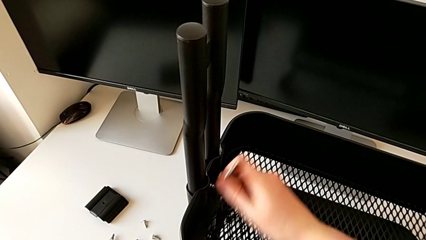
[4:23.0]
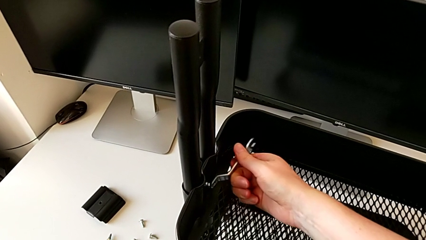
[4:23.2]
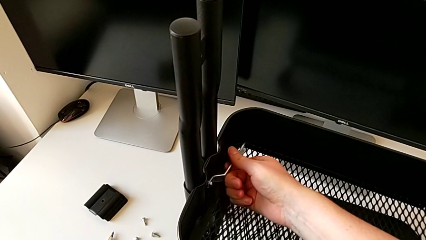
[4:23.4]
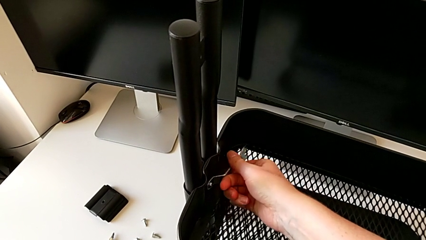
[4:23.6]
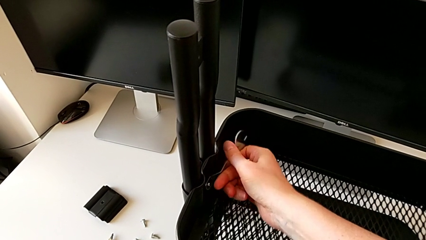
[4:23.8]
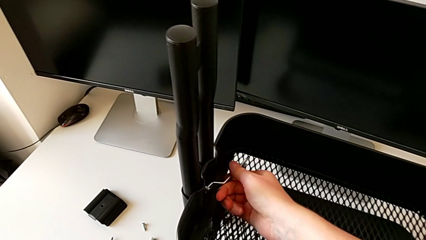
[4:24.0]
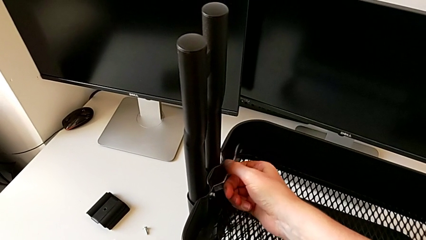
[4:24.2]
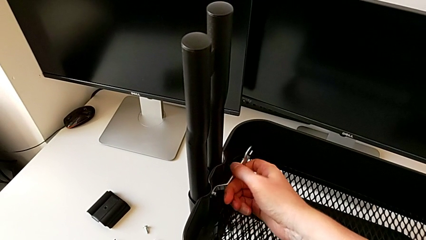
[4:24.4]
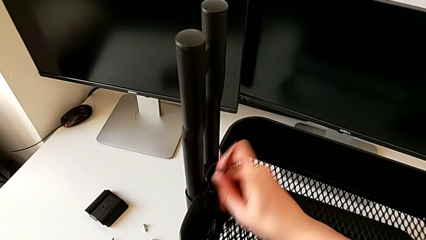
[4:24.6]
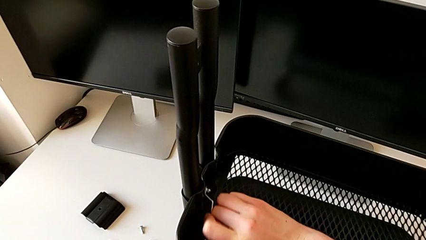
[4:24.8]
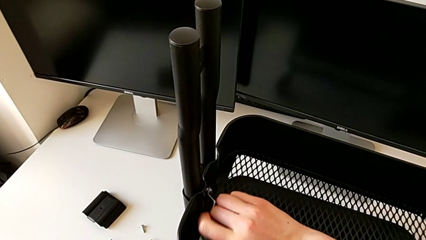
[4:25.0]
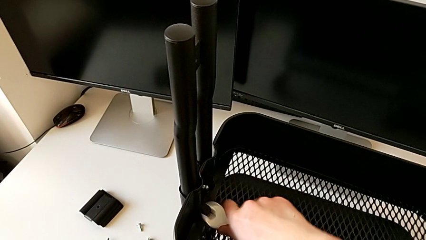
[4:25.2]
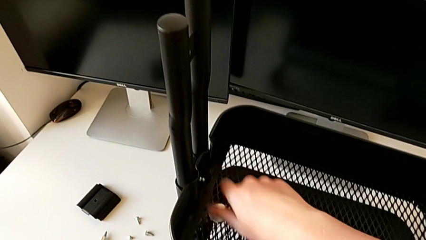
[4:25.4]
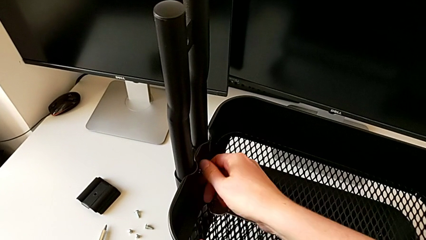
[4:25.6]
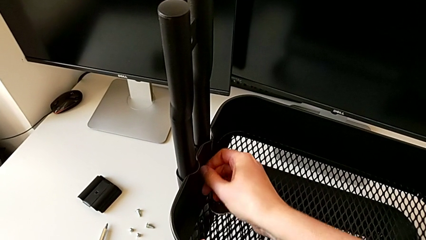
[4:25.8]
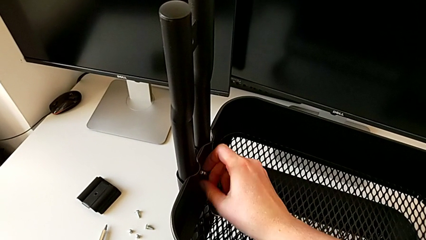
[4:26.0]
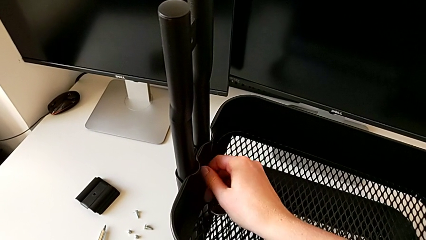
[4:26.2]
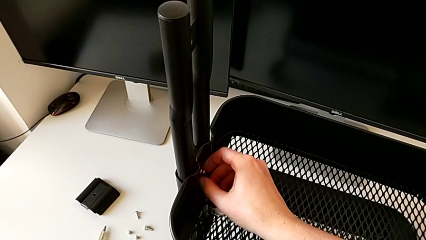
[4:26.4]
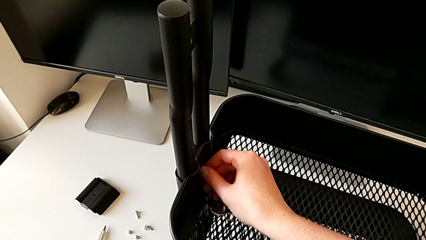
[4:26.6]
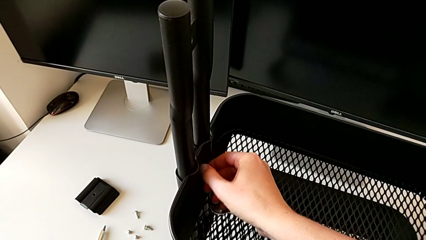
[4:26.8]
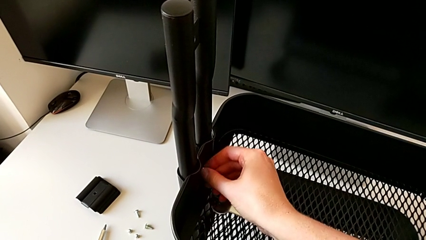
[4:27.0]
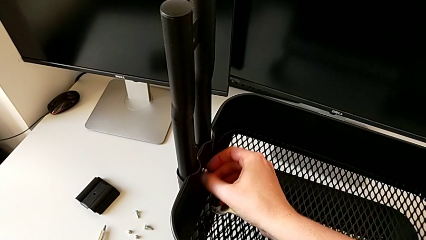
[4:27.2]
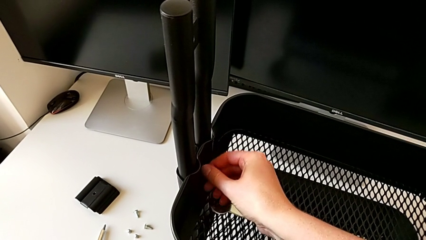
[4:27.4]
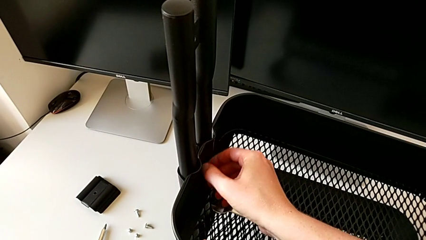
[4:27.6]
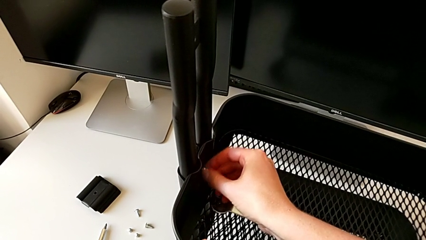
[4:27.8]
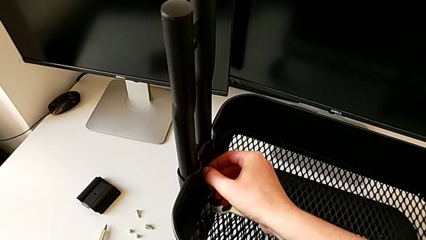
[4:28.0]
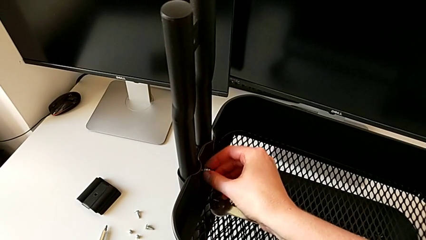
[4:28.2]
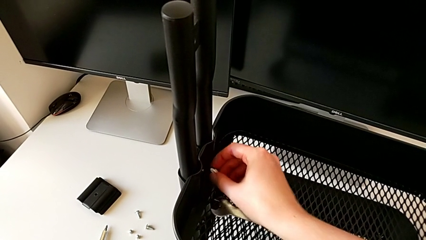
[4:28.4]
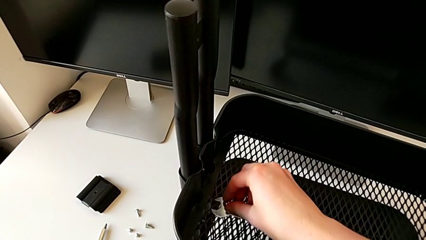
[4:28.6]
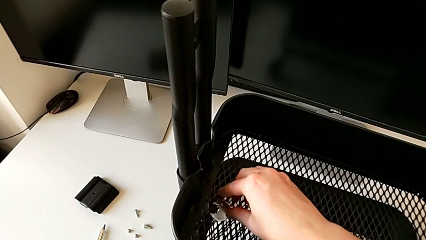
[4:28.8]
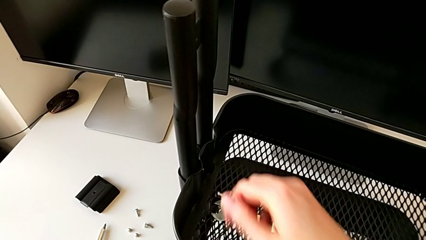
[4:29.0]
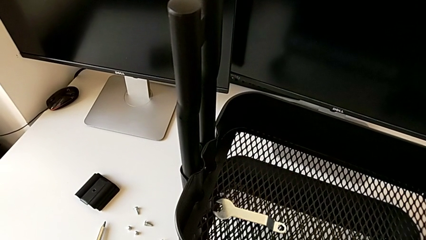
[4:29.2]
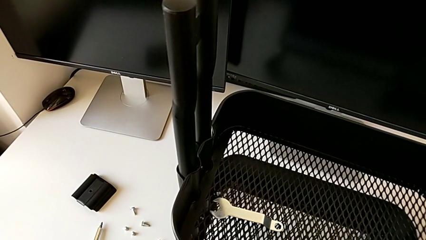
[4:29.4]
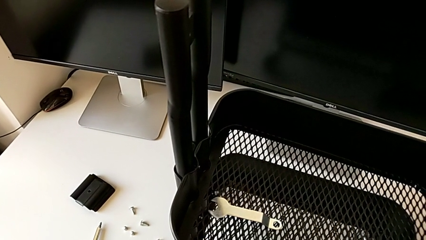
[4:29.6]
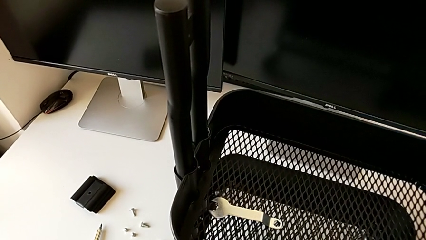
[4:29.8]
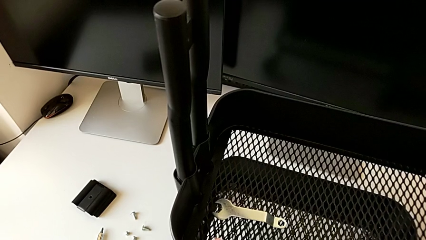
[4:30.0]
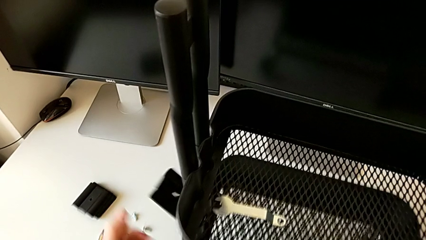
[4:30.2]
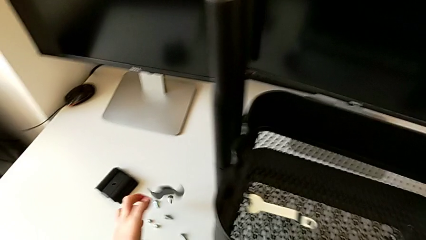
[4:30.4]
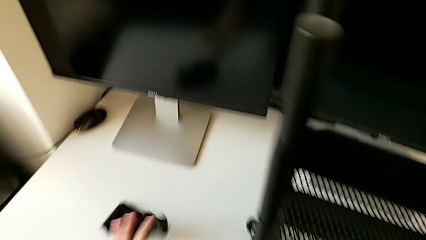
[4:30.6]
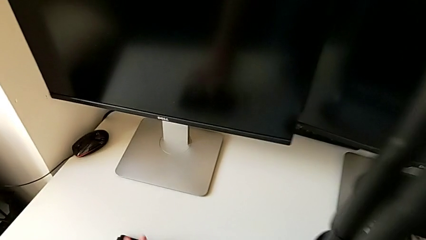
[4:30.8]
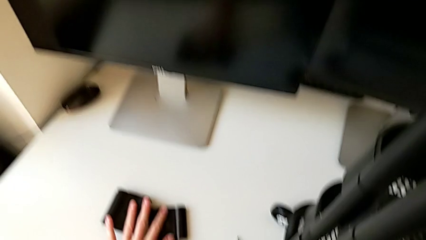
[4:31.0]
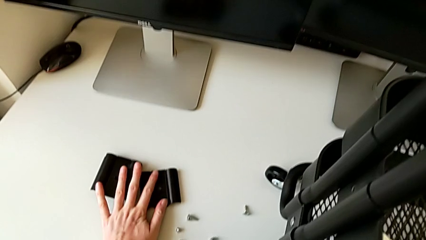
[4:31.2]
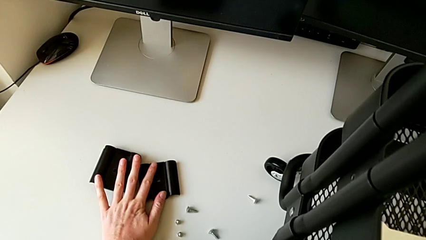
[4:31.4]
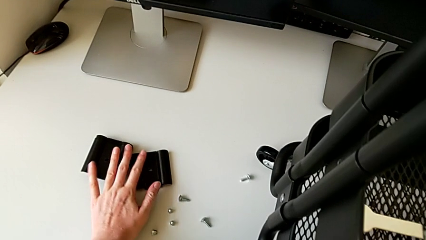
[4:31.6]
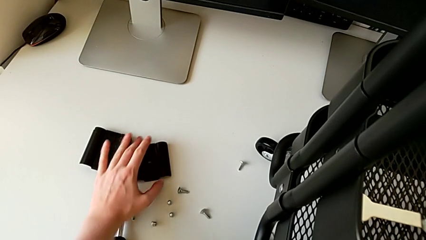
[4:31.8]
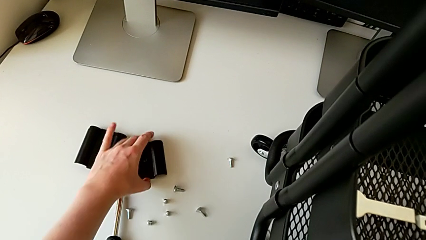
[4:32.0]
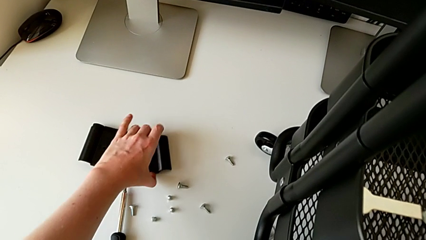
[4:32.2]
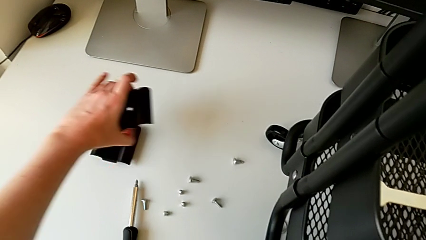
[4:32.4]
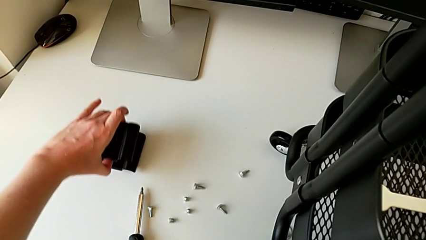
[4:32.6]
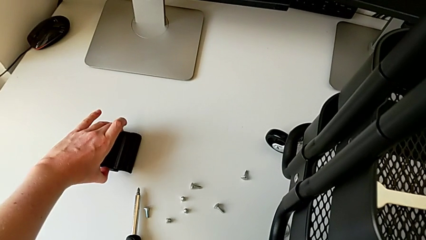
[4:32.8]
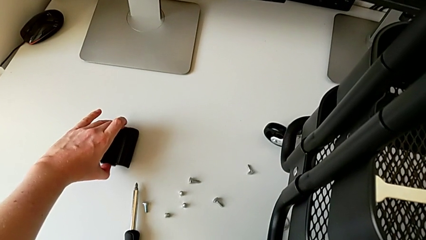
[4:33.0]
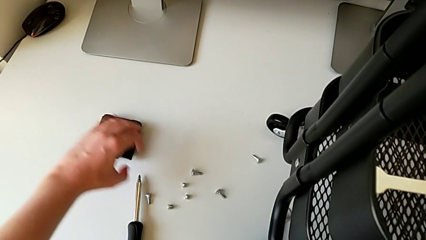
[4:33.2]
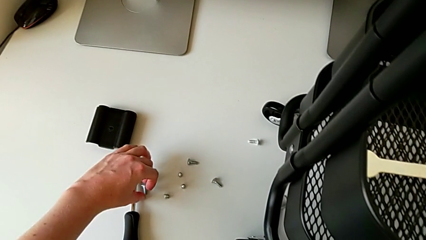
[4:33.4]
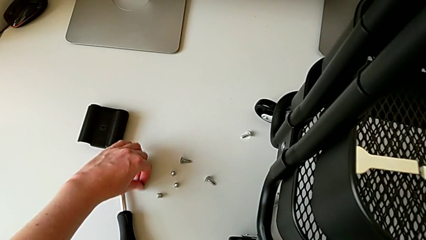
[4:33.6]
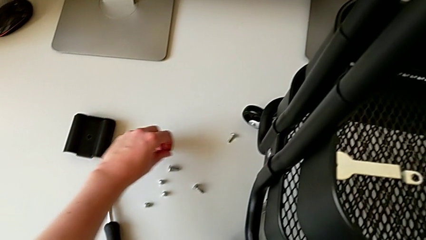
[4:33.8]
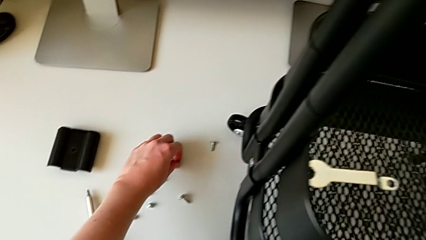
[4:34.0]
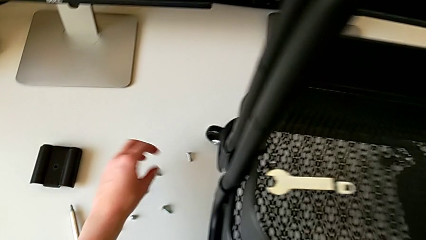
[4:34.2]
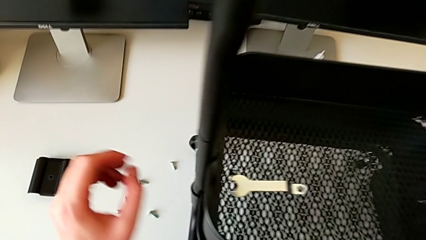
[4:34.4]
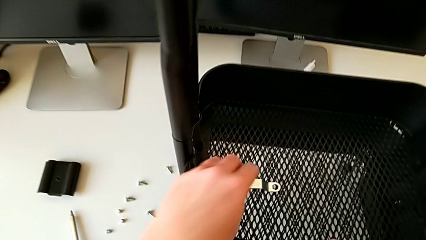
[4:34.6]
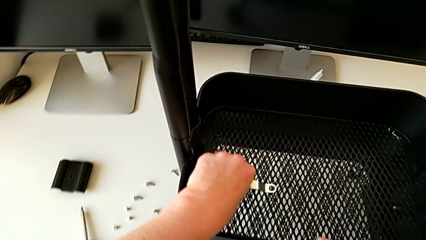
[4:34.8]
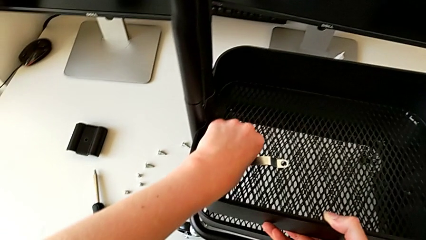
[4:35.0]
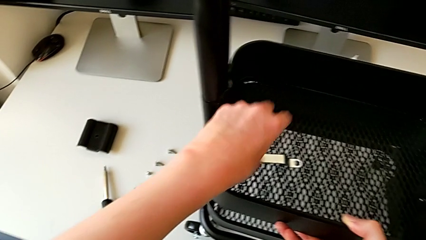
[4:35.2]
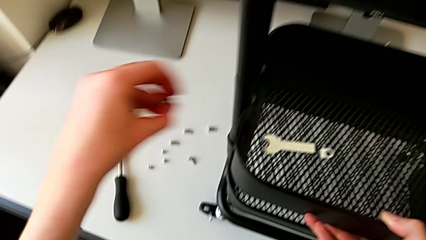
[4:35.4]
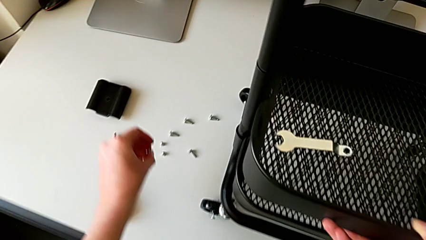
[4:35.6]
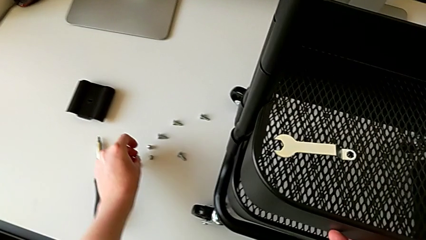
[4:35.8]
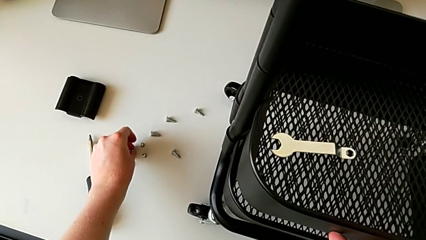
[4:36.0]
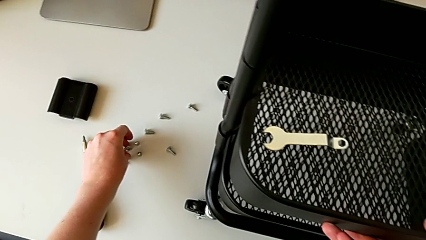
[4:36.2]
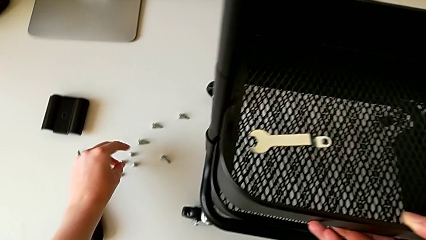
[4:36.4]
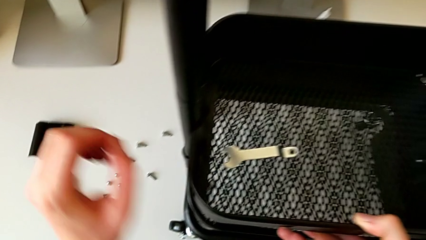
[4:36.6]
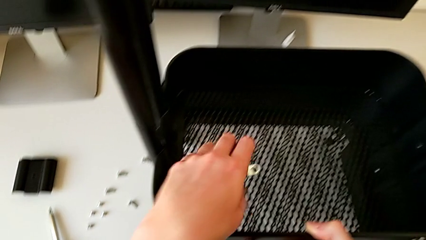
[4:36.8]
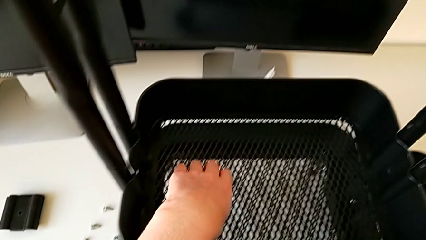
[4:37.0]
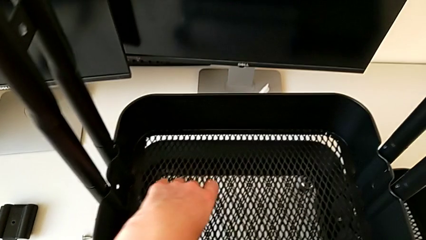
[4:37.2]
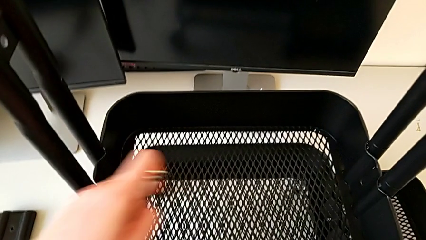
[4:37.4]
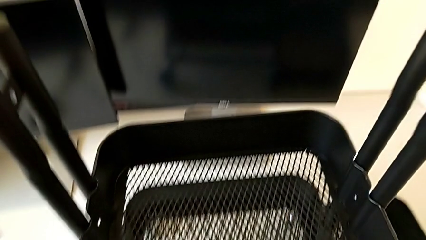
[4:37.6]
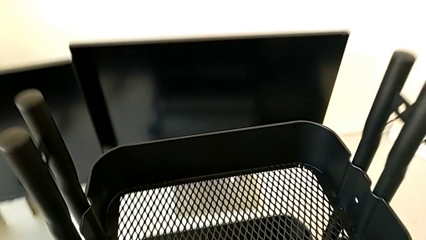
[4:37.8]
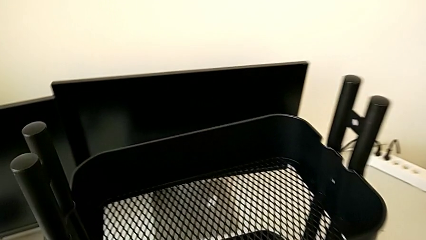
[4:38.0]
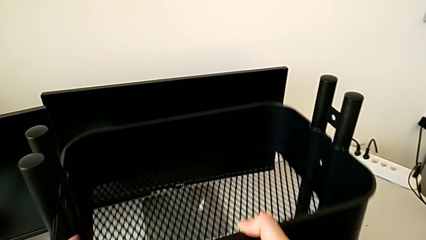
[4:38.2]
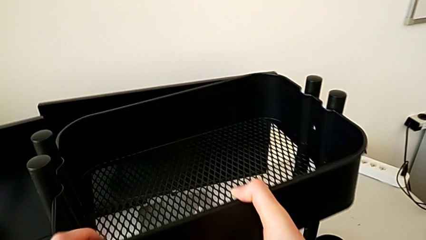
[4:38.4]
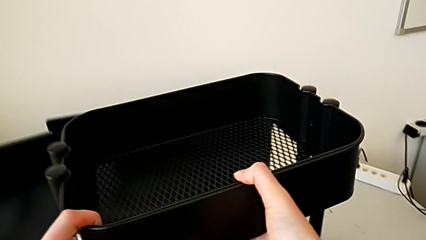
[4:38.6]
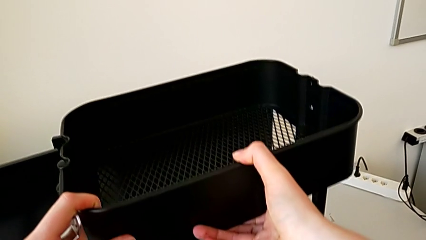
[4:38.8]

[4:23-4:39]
The camera wearer is disassembling the middle tray. They keep unscrewing the fourth hexagon cap nut, place it, drop the bracket, grab the fourth hexagon cap nut, place it and begin to withdraw the second grid tray.
